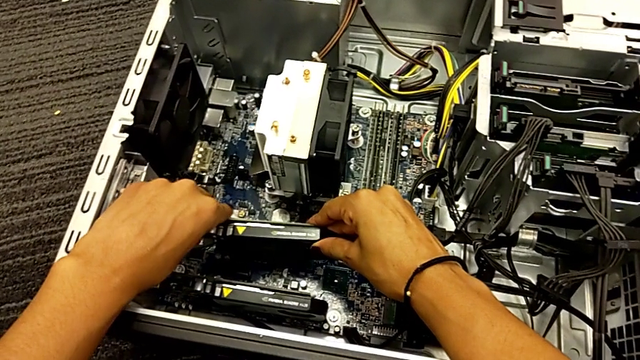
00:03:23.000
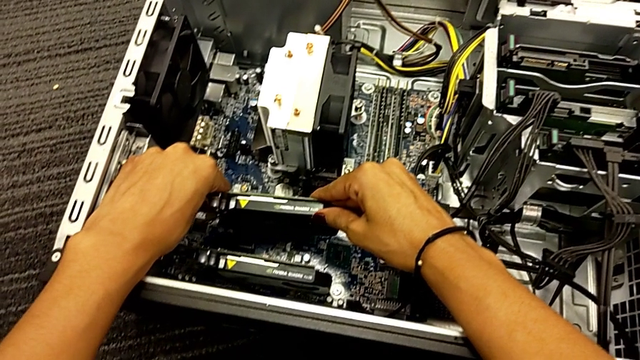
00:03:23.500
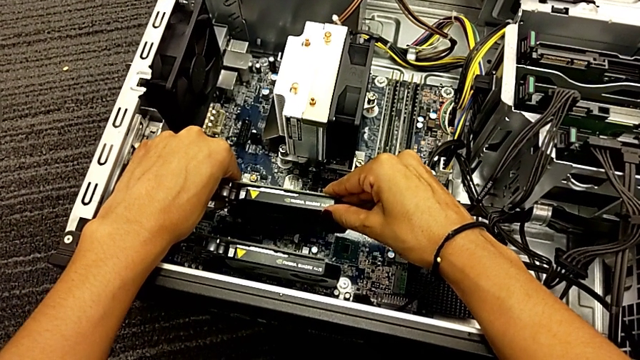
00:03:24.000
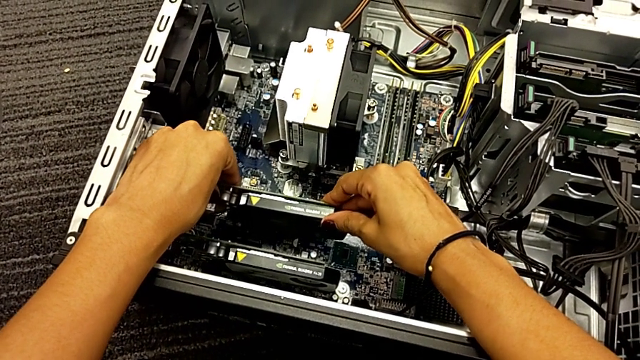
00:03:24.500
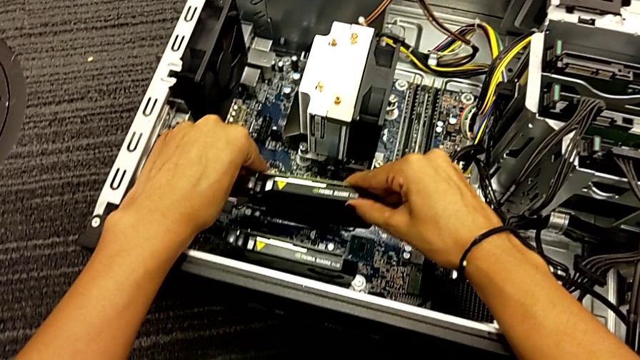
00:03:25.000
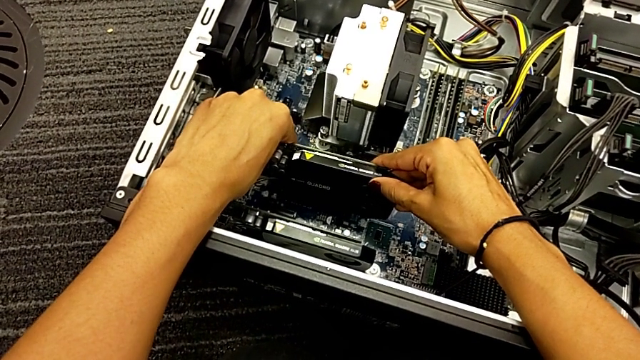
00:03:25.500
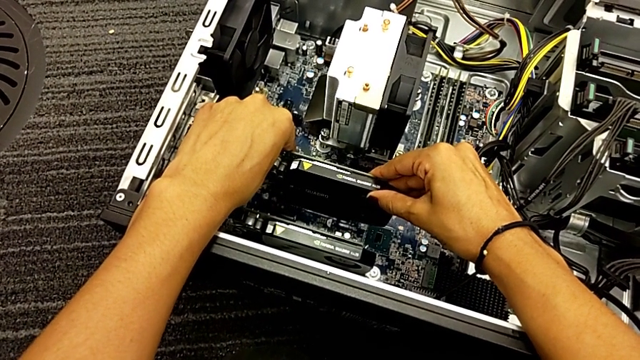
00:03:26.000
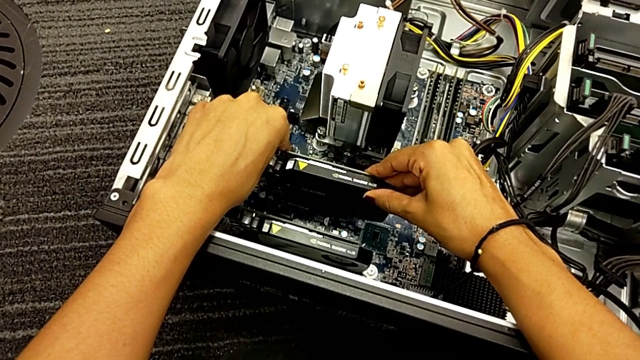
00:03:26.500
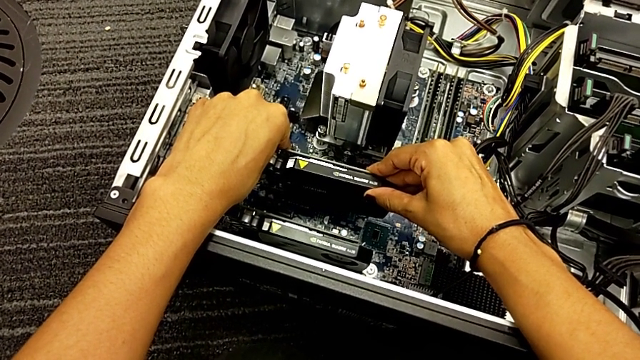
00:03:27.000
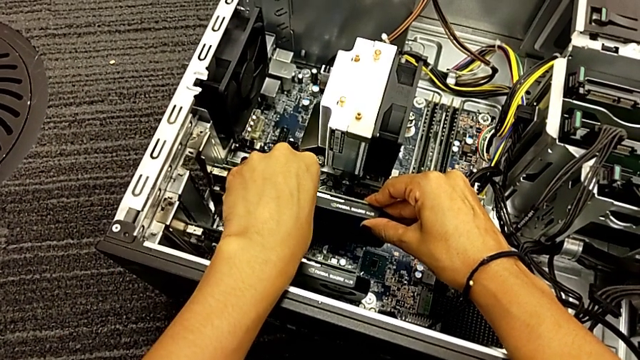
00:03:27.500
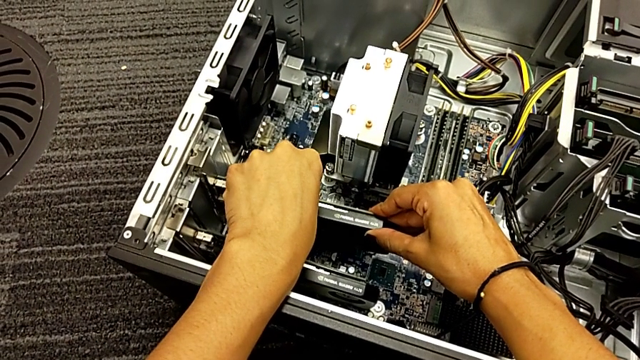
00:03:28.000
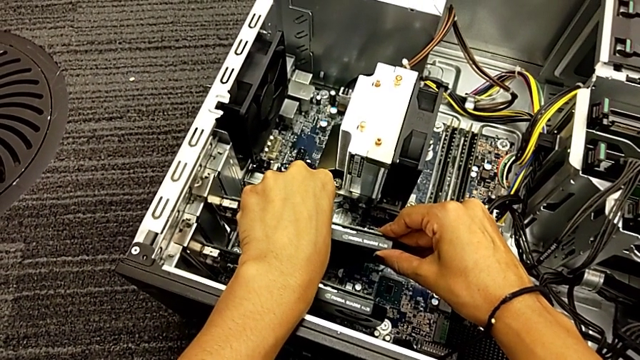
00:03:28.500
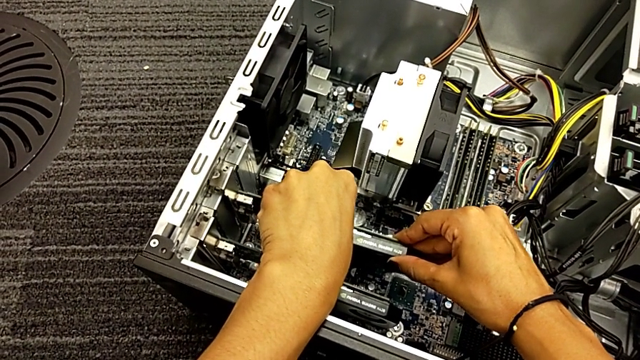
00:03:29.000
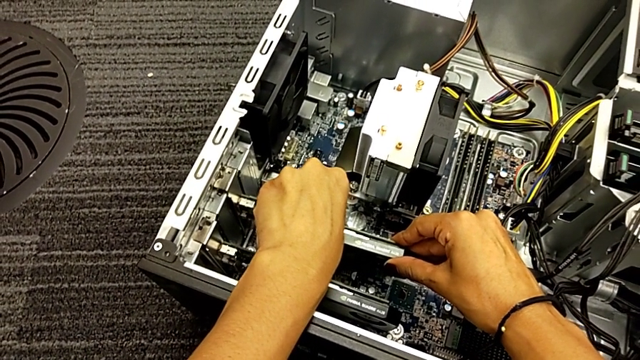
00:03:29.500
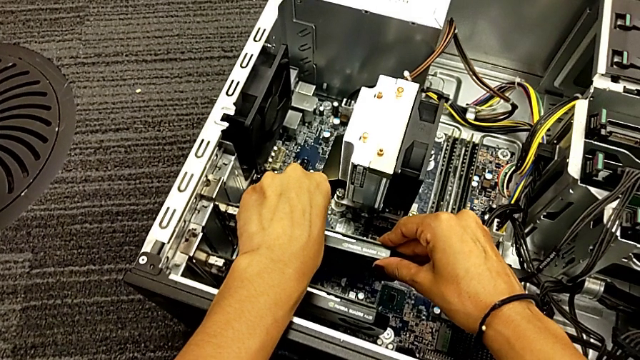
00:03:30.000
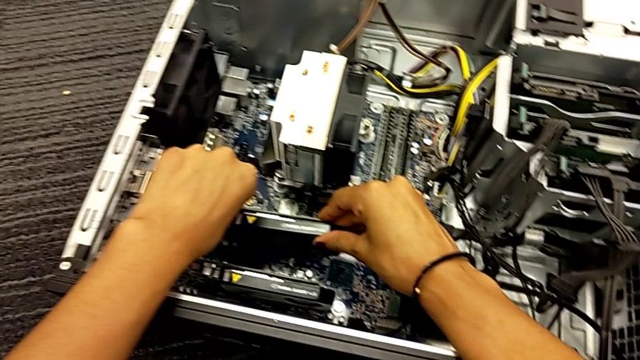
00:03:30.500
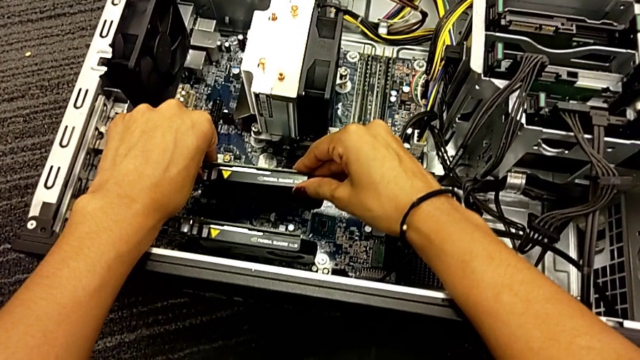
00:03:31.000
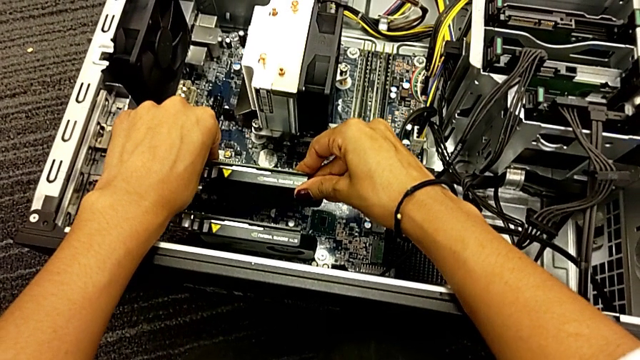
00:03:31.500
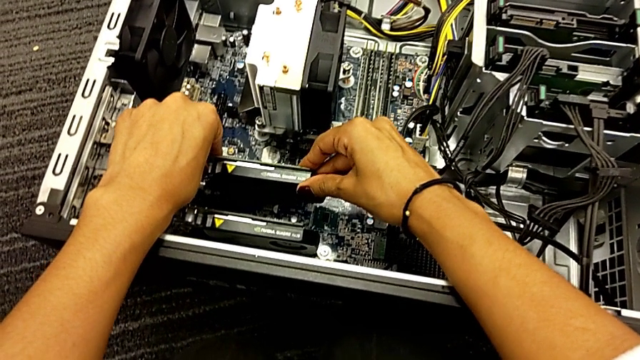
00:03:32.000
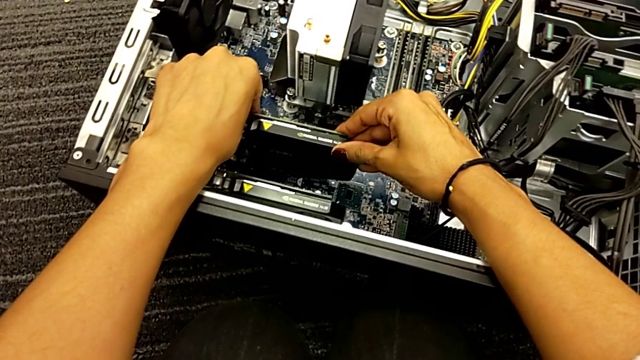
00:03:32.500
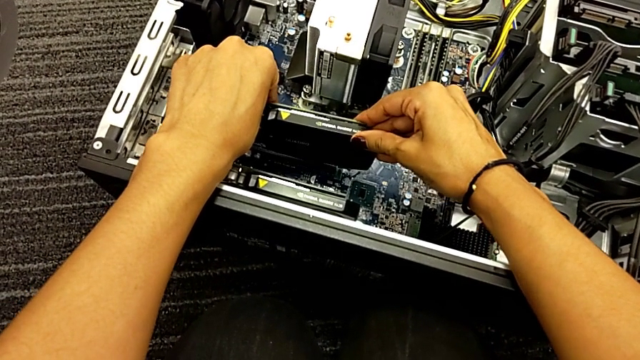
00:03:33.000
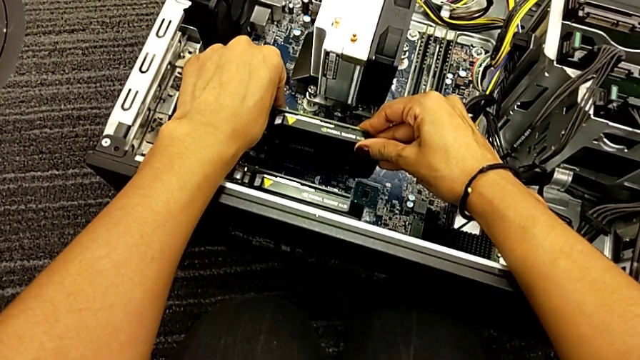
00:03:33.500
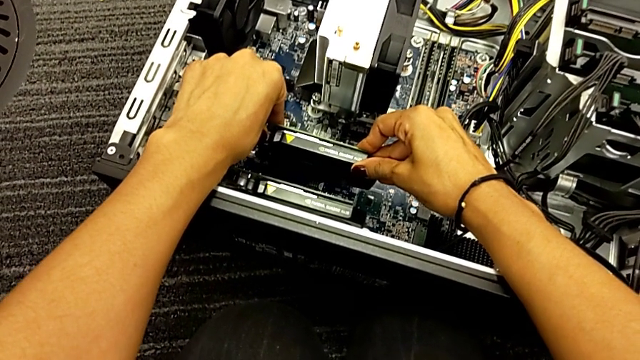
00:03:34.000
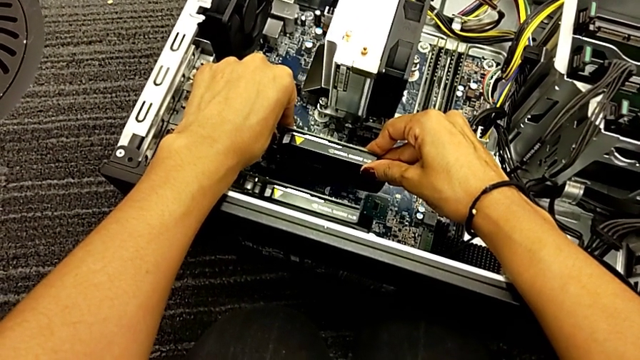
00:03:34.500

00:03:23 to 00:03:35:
The camera wearer is trying to assemble the graphic card. They place the graphic card and push it.

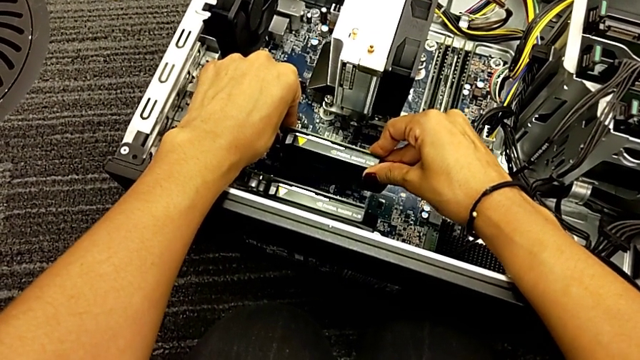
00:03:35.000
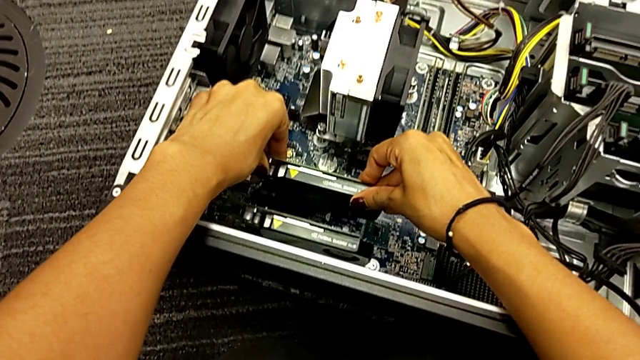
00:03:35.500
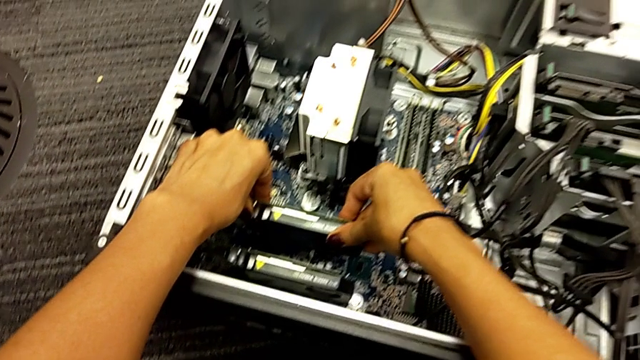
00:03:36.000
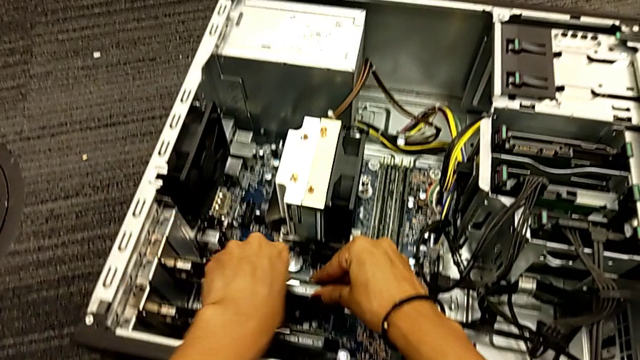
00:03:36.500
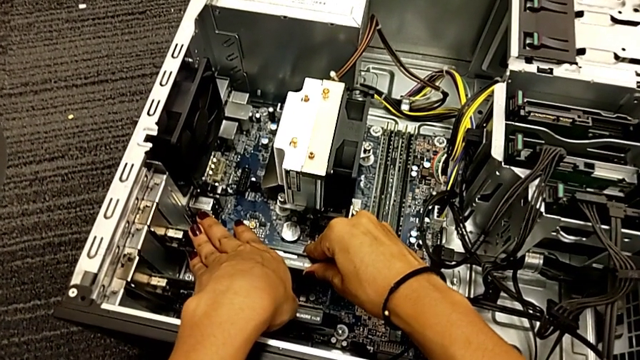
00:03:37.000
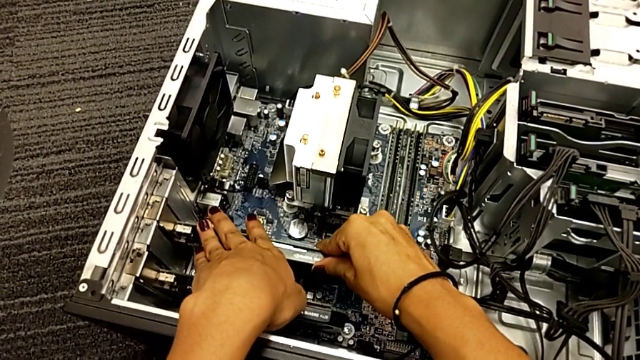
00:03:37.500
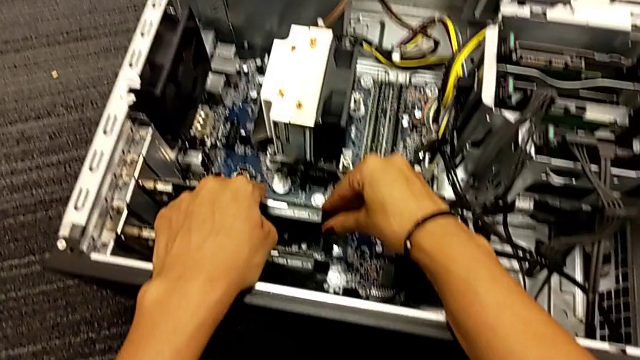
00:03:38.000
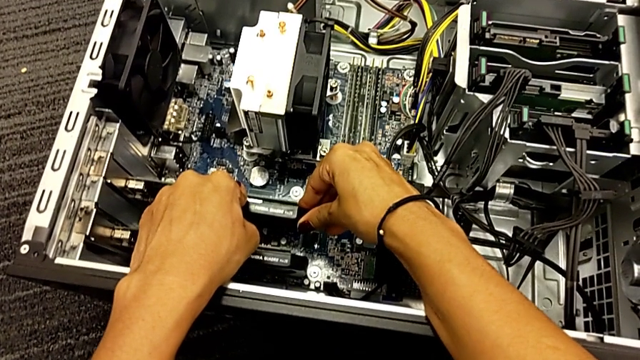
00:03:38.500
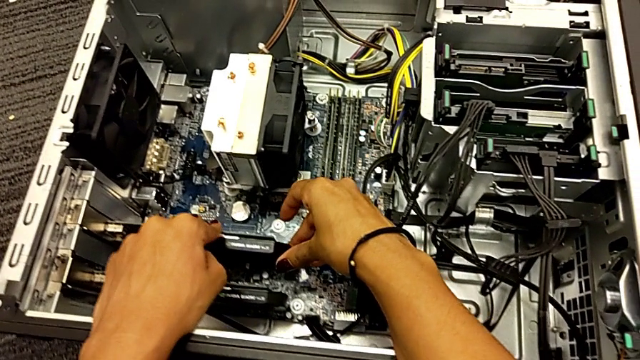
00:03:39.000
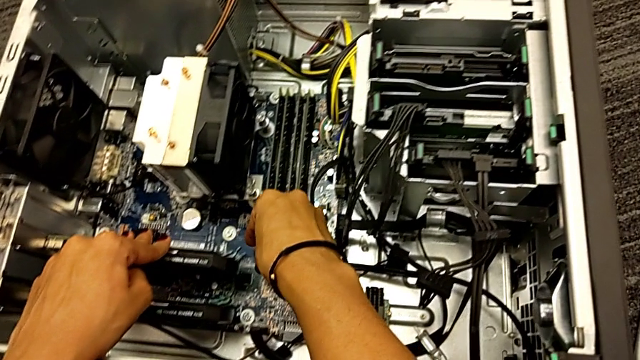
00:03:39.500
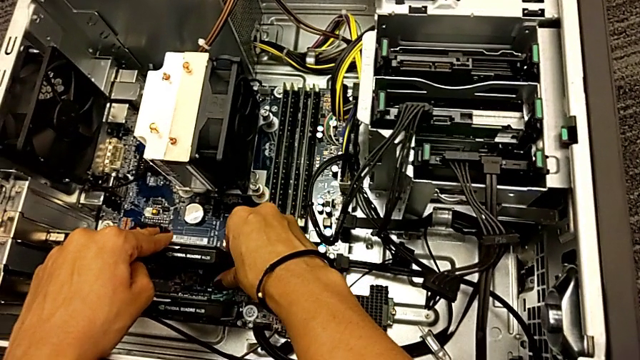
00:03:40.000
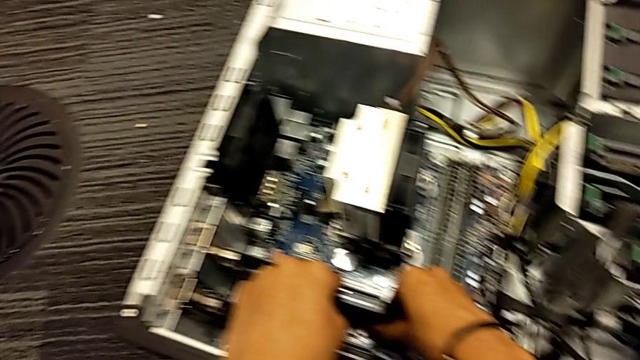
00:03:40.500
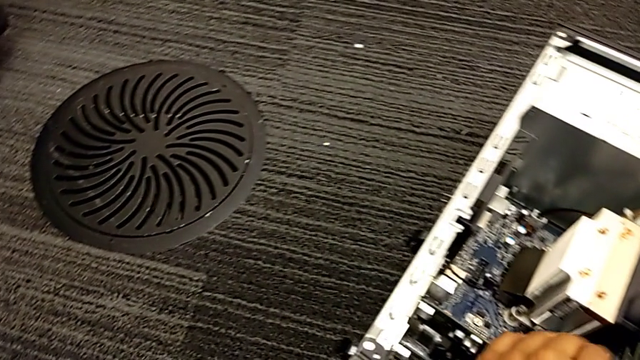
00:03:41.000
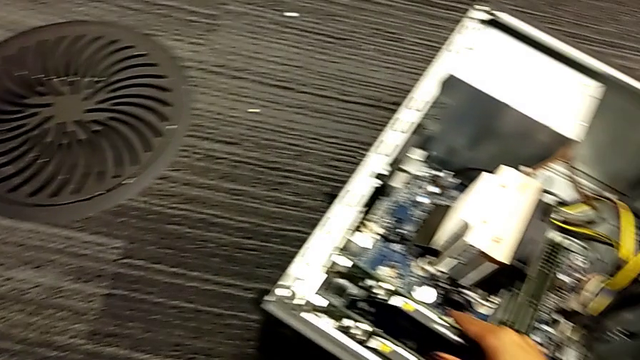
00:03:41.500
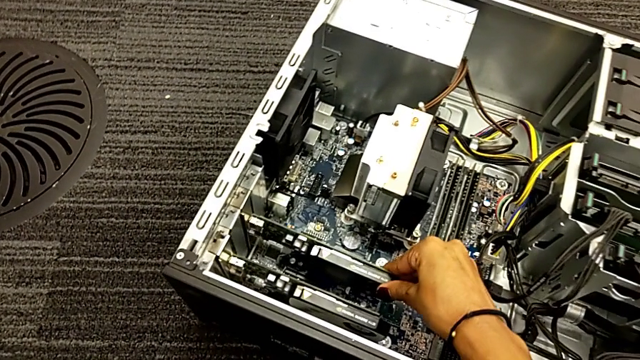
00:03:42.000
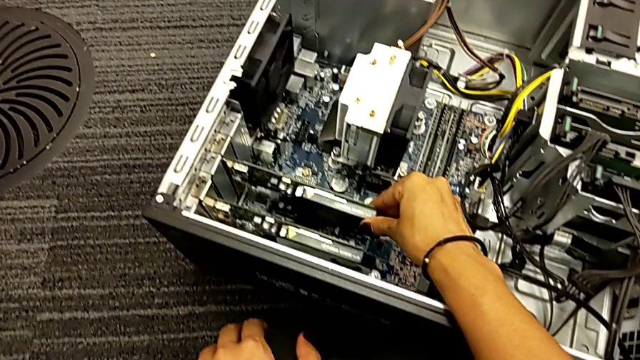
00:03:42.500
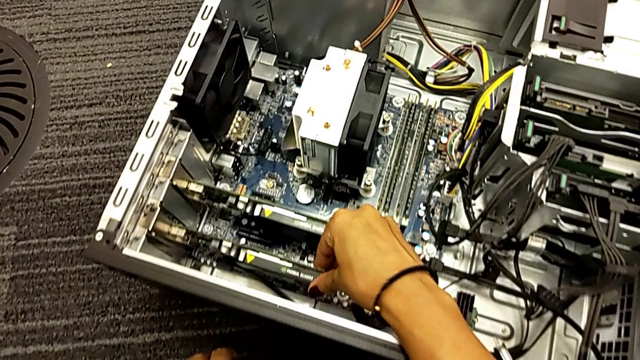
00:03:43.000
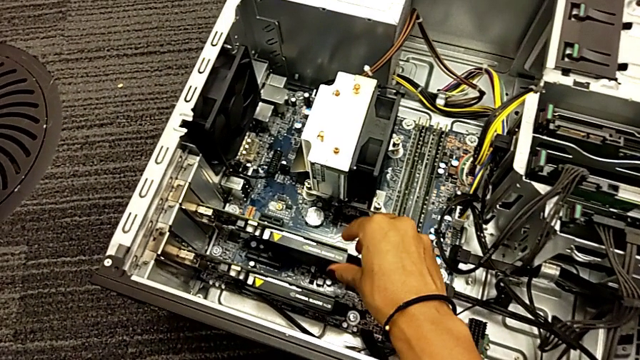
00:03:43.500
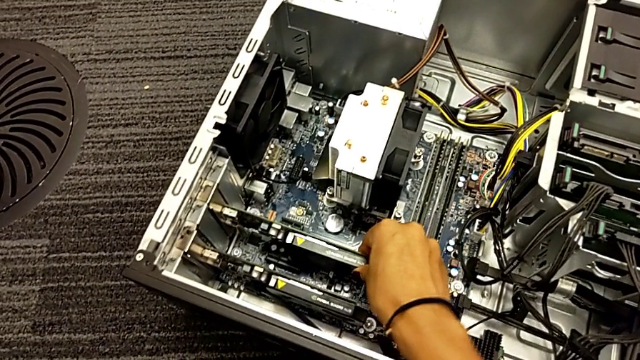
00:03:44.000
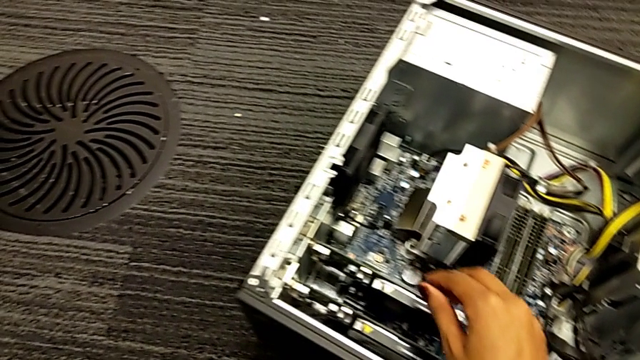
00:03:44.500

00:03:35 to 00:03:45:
The camera wearer is trying to assemble the graphic card. They insert the graphic card, push it, touch it, touch the first graphic card, touch the second graphic card and touch the first graphic card.
